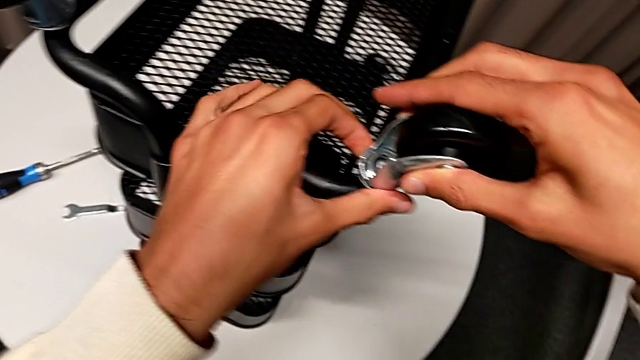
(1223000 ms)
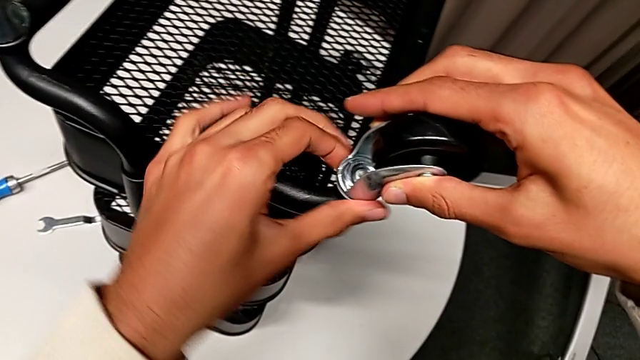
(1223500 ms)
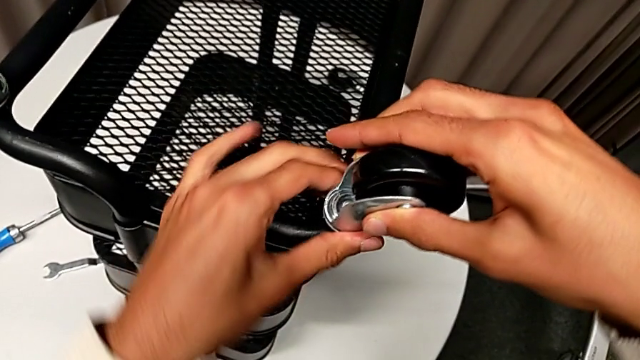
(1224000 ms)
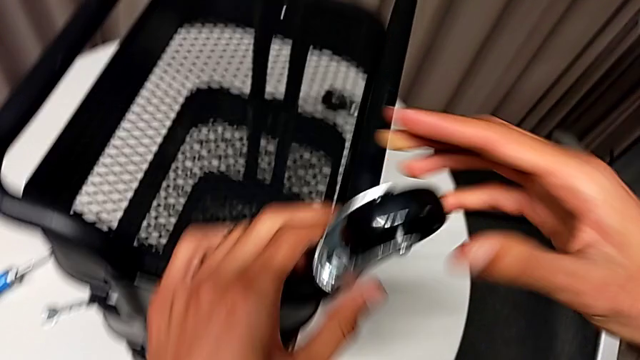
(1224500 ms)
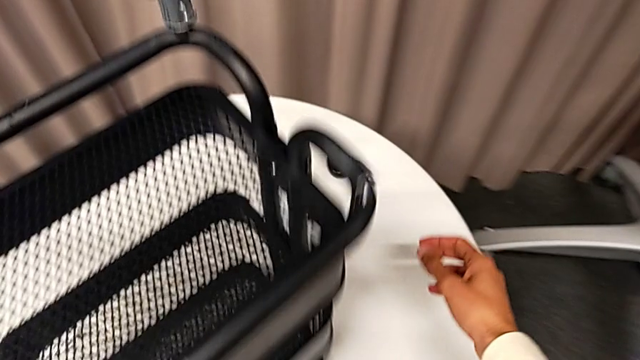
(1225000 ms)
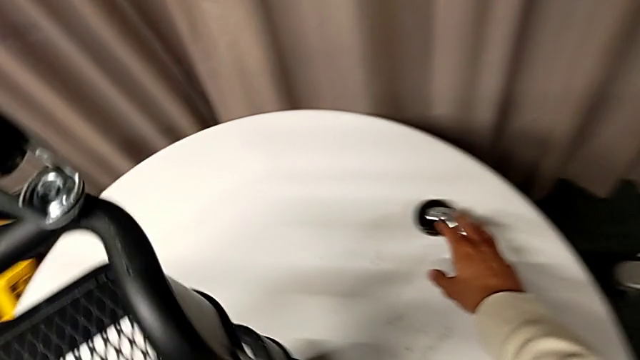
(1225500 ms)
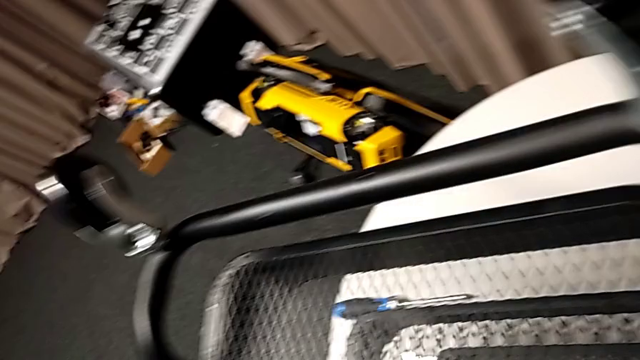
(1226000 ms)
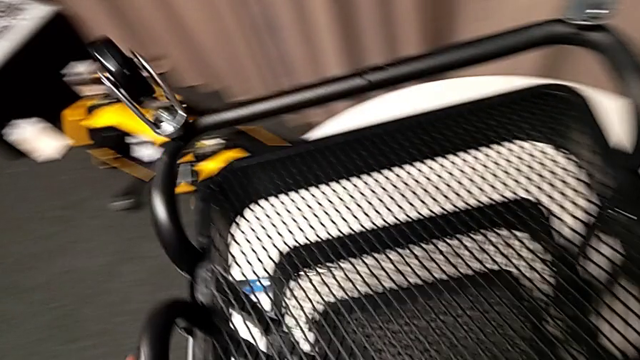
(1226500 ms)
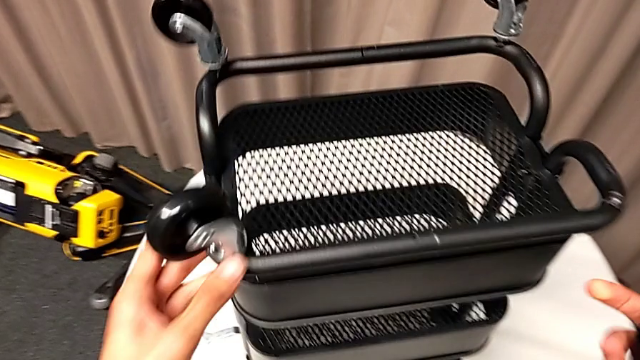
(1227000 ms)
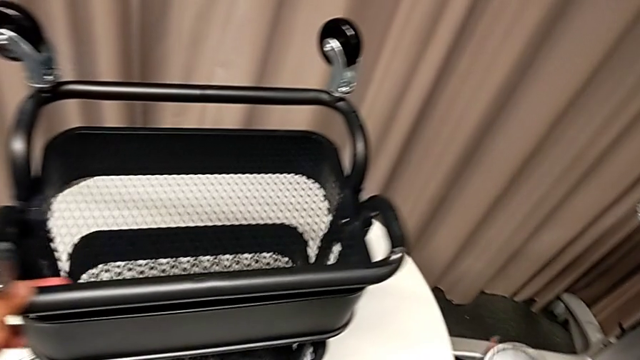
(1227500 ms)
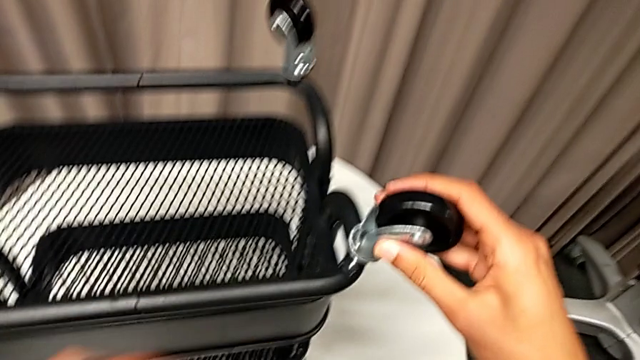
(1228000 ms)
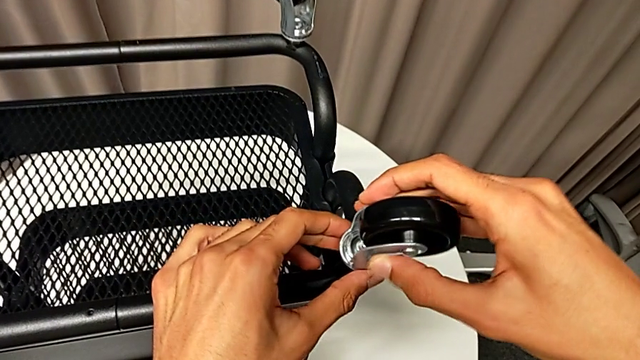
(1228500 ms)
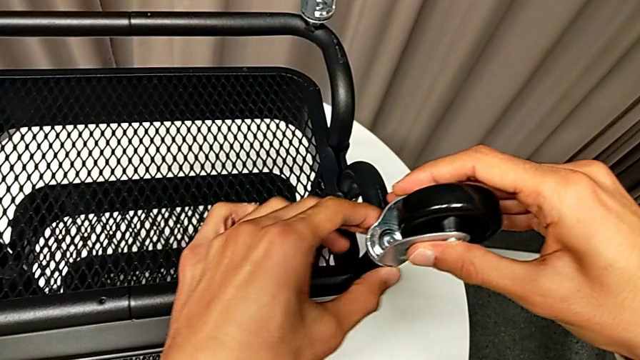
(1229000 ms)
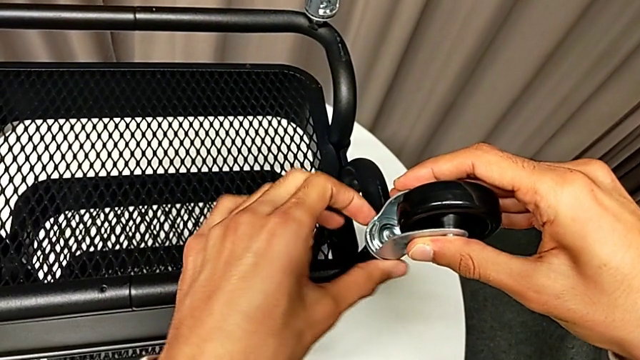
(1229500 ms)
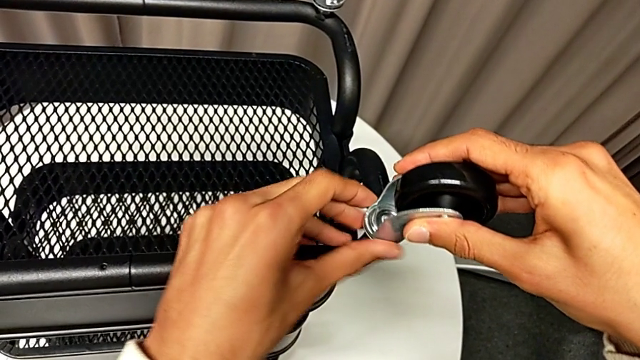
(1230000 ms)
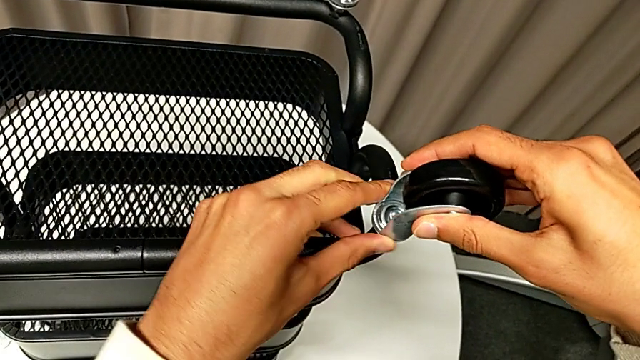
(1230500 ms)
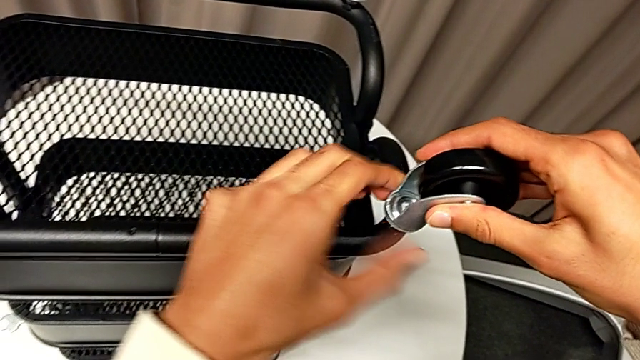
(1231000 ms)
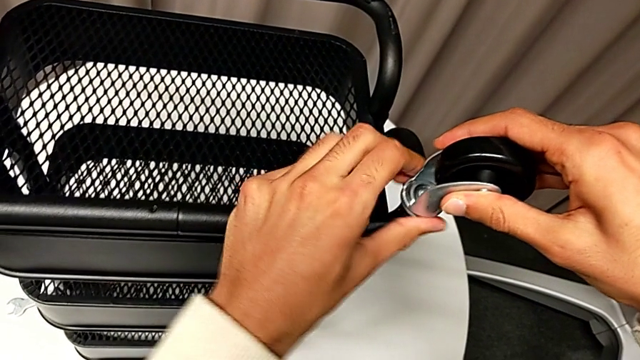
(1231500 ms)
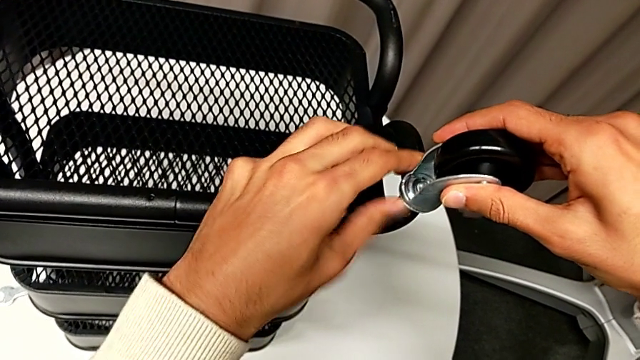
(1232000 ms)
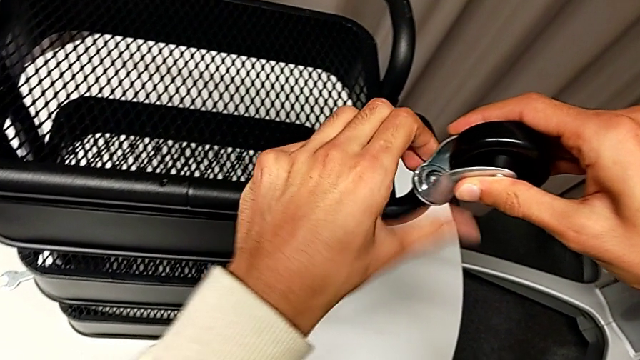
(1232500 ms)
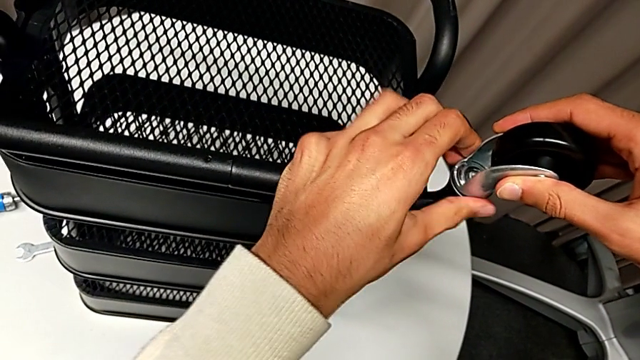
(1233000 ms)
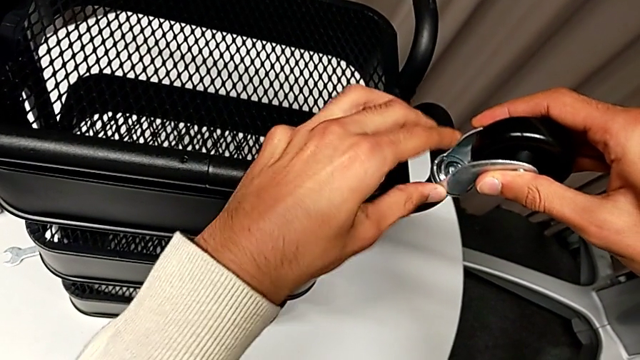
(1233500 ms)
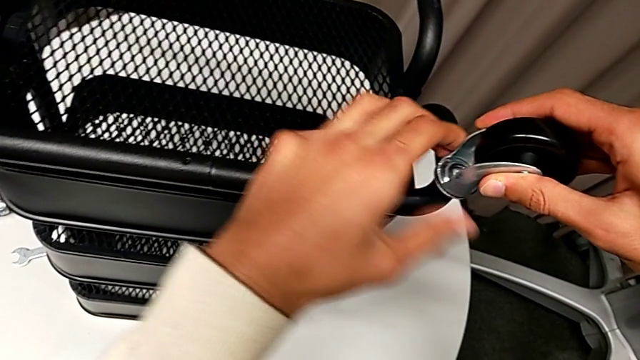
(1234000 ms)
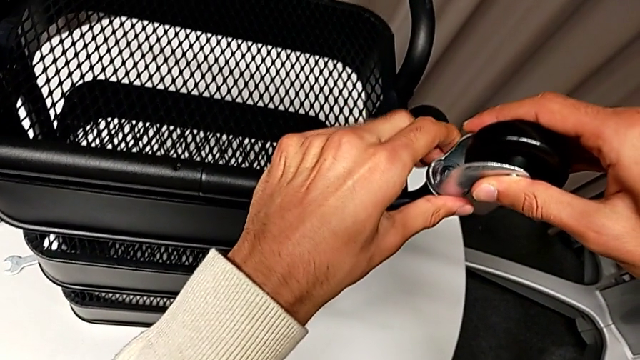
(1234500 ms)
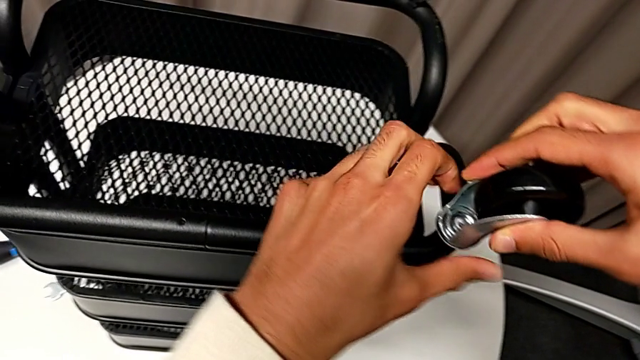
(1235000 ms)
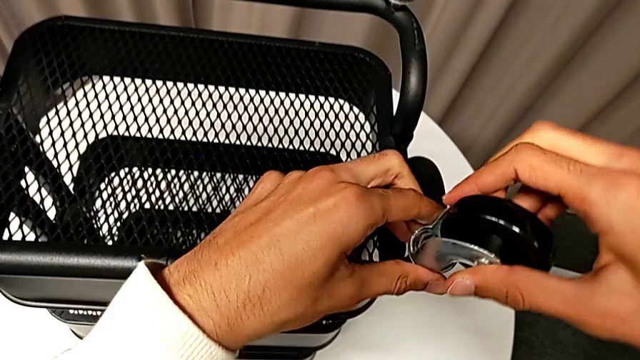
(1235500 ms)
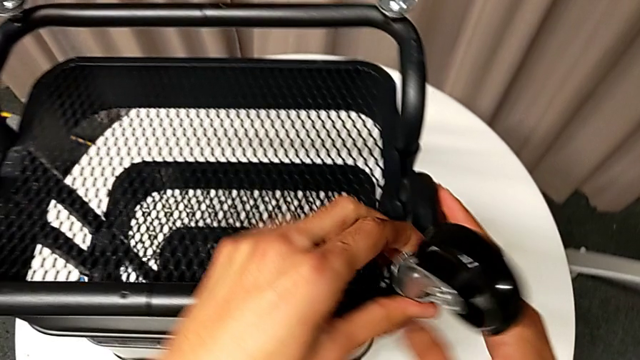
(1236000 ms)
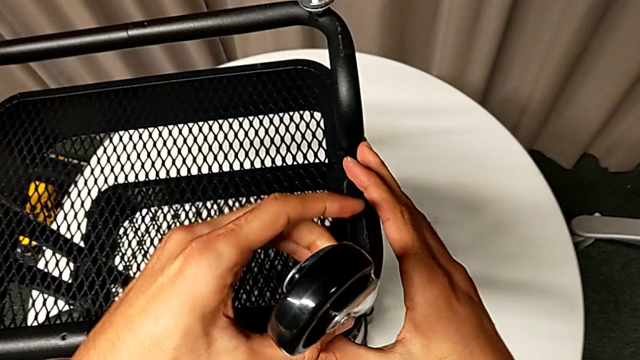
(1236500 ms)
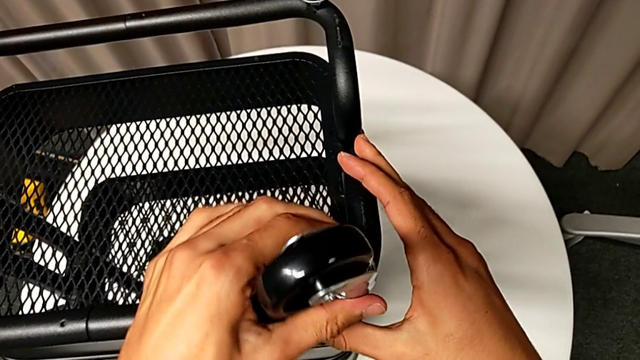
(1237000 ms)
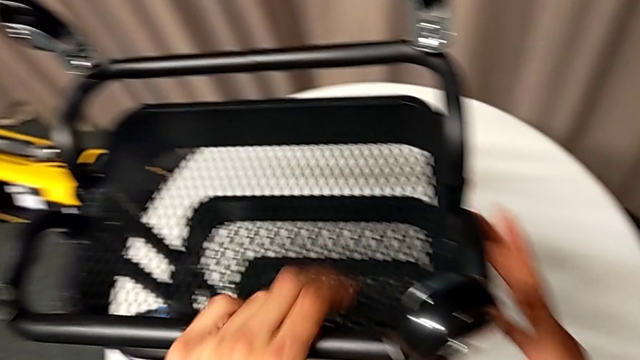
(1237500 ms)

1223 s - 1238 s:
The camera wearer is assembling the wheels. They screw the third wheel, slide the whole utility cart, grab the fourth wheel, slide the whole utility cart and screw the fourth wheel.

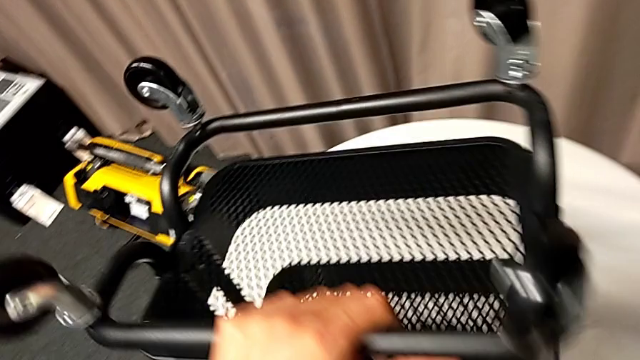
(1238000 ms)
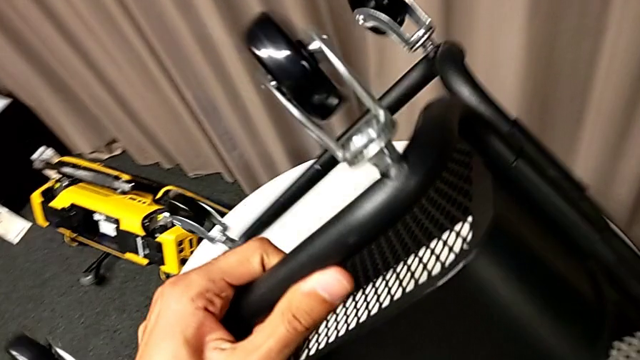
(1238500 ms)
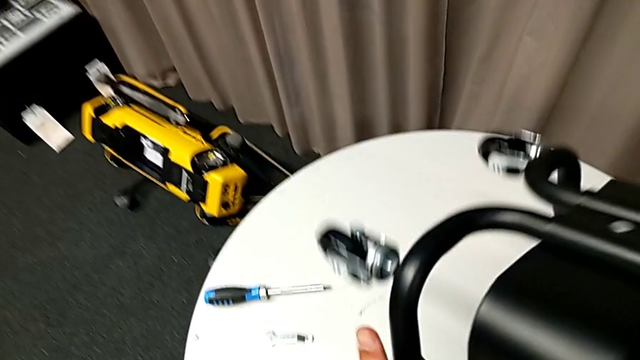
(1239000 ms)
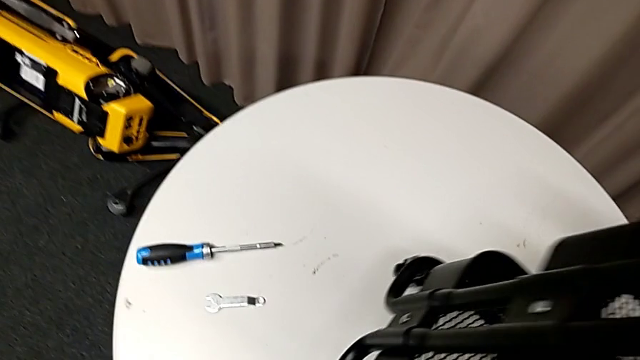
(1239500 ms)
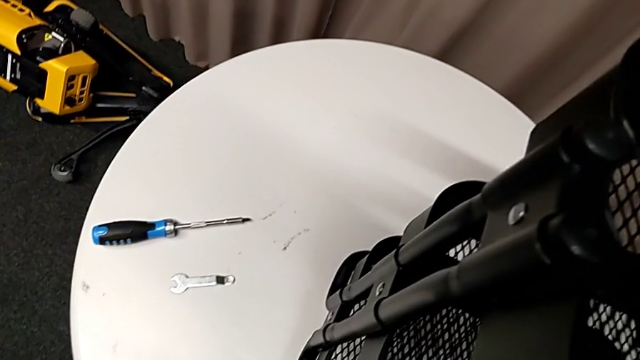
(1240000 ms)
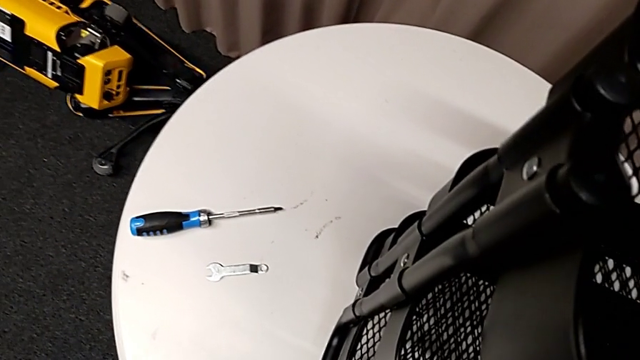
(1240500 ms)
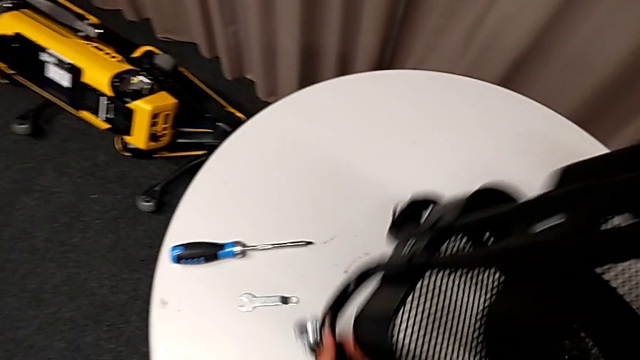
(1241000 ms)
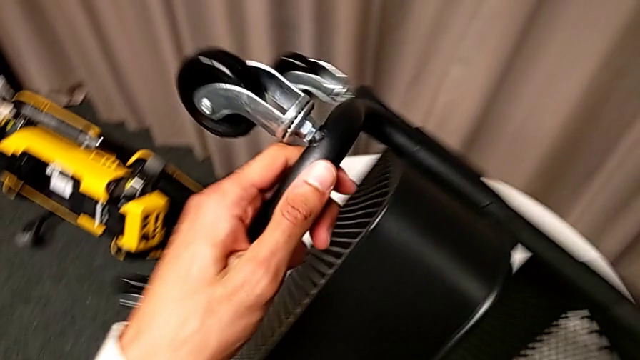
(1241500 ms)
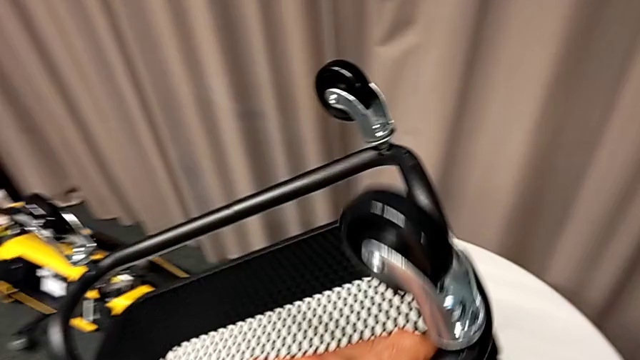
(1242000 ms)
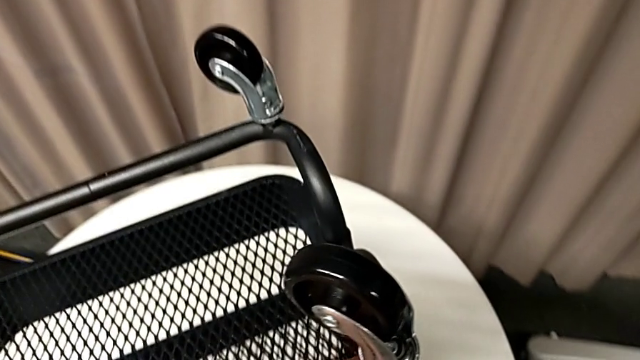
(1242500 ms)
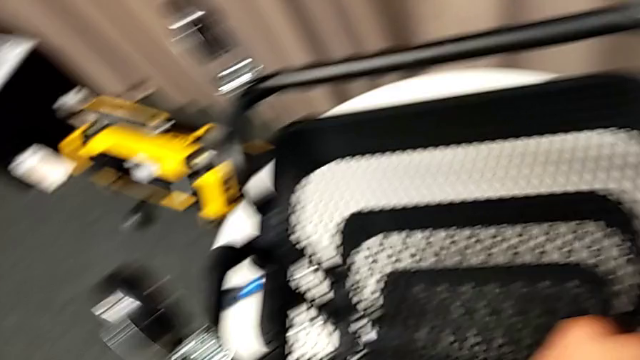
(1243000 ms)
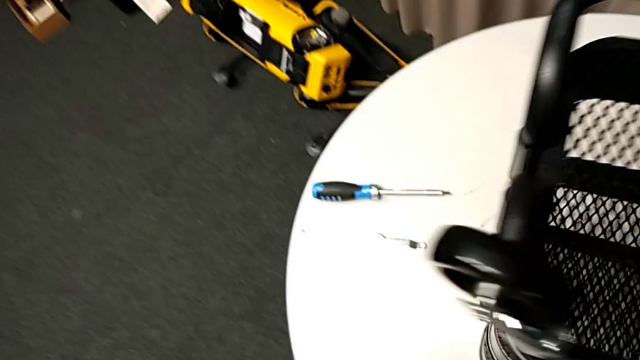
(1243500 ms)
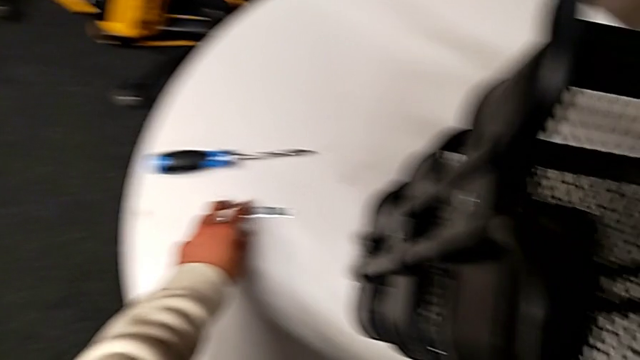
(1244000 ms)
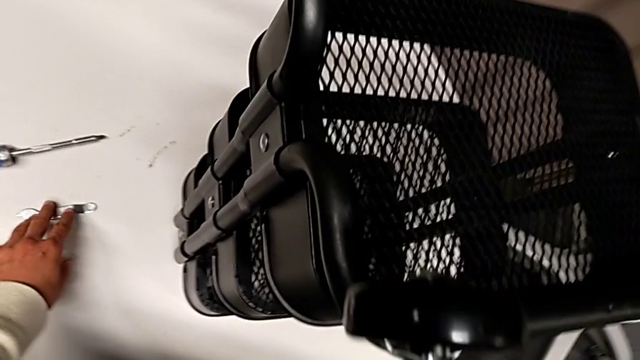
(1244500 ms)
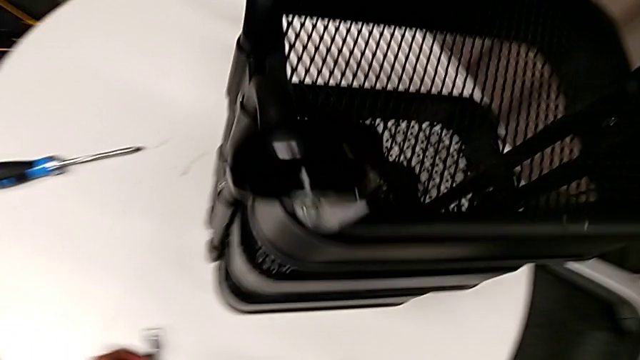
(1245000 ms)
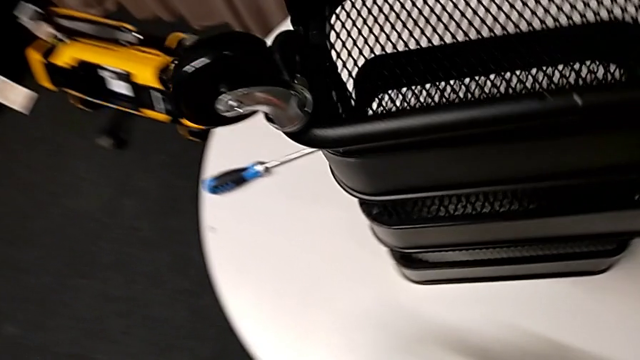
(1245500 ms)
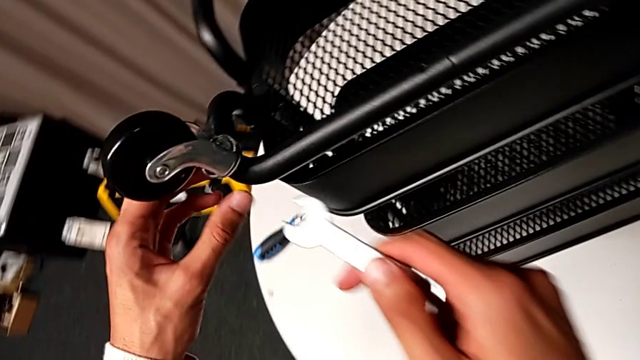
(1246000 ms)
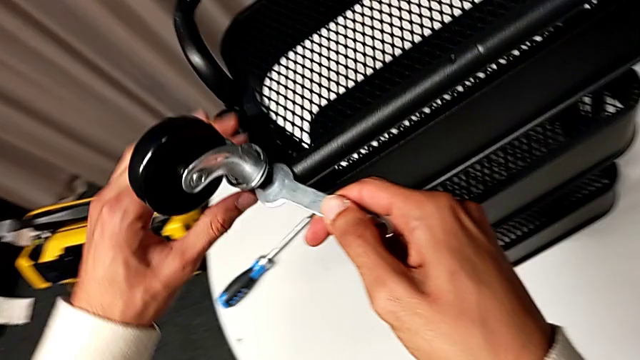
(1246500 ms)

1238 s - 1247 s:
The camera wearer is tightening the wheel. They wrongly rotate the utility cart, flip the whole utility cart, grab the spanner wrench and approach the first spanner wrench.
